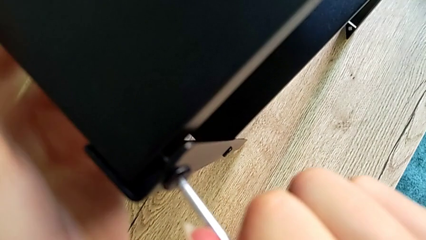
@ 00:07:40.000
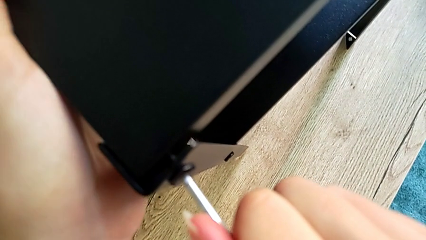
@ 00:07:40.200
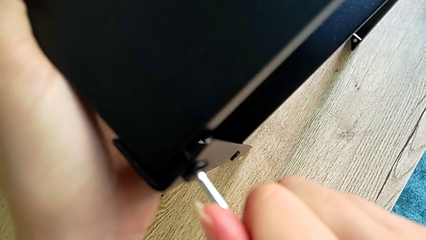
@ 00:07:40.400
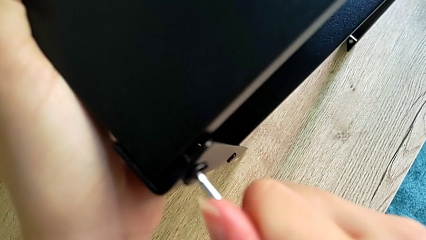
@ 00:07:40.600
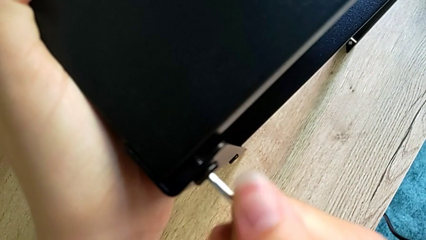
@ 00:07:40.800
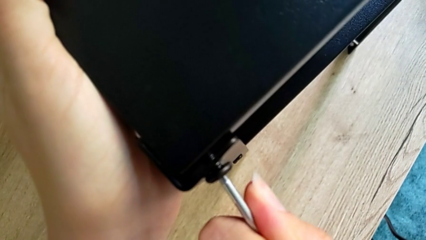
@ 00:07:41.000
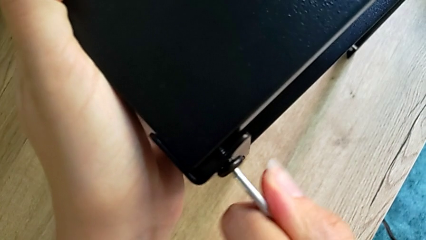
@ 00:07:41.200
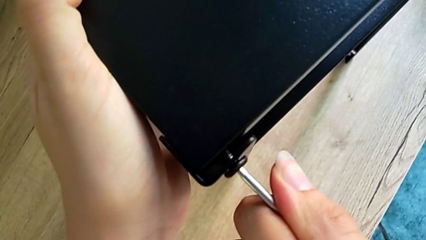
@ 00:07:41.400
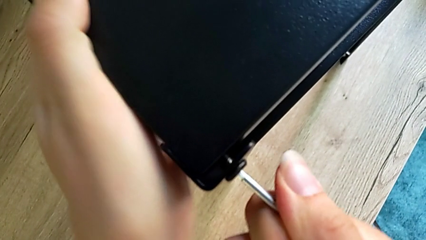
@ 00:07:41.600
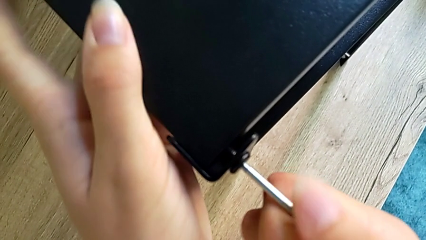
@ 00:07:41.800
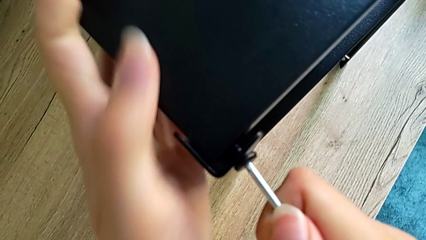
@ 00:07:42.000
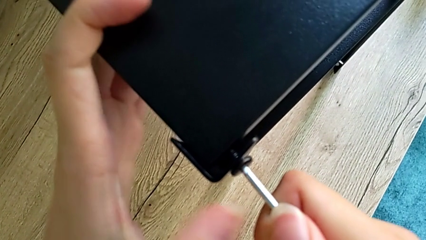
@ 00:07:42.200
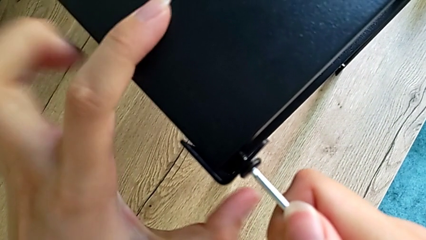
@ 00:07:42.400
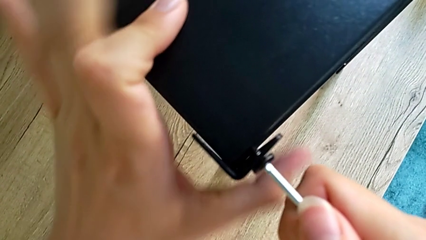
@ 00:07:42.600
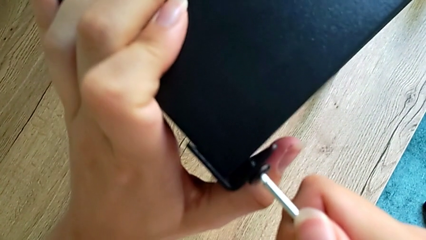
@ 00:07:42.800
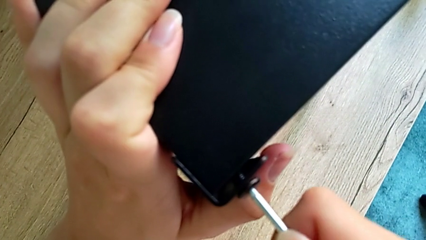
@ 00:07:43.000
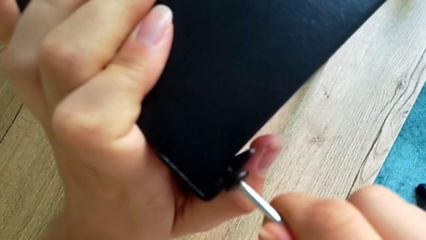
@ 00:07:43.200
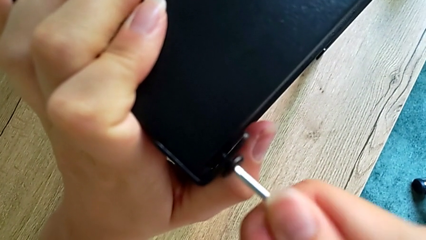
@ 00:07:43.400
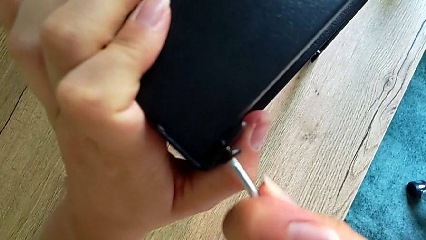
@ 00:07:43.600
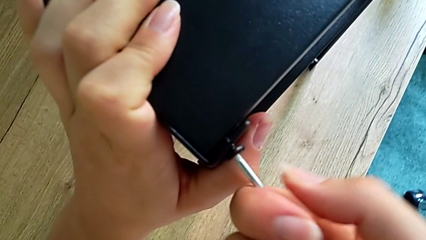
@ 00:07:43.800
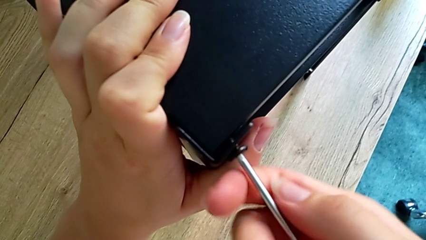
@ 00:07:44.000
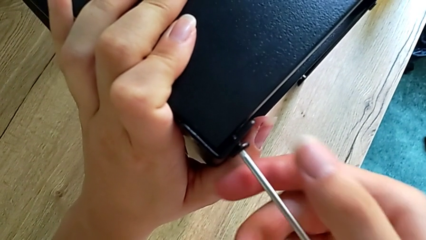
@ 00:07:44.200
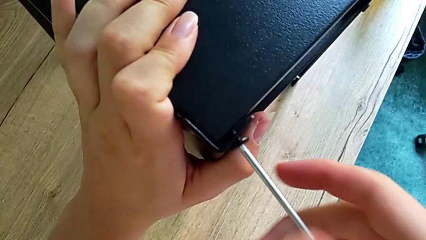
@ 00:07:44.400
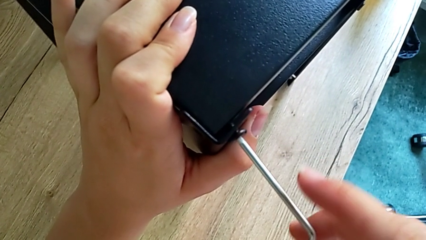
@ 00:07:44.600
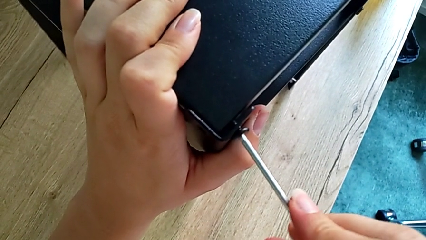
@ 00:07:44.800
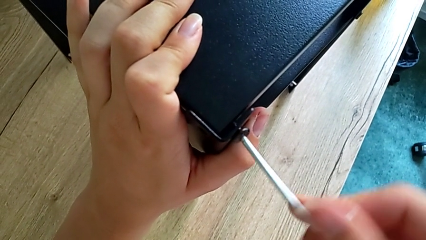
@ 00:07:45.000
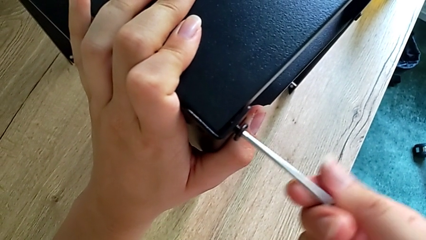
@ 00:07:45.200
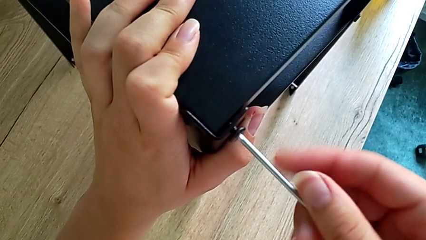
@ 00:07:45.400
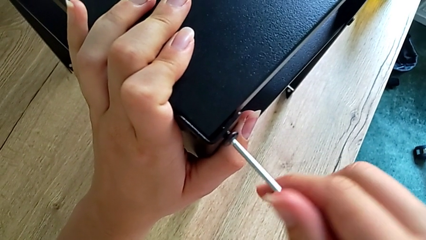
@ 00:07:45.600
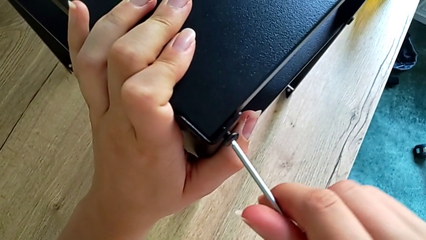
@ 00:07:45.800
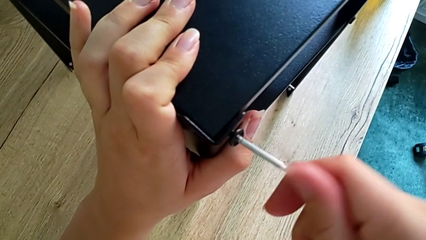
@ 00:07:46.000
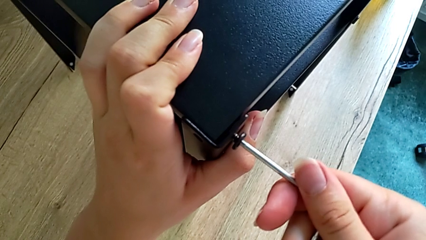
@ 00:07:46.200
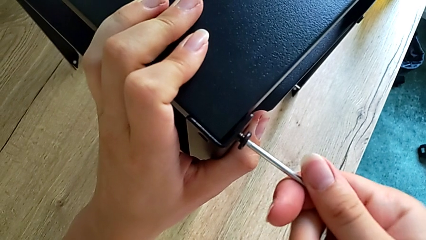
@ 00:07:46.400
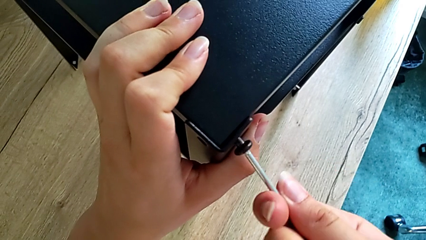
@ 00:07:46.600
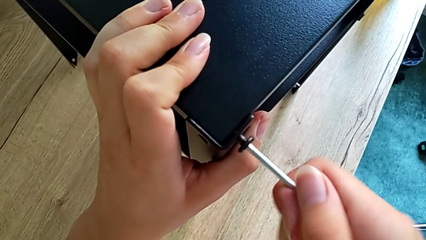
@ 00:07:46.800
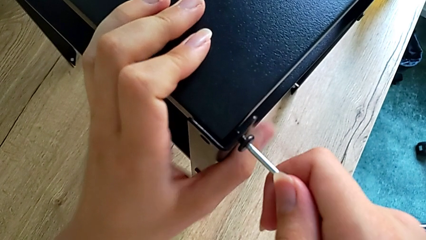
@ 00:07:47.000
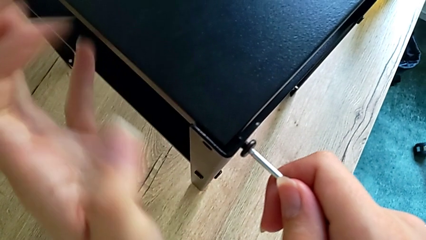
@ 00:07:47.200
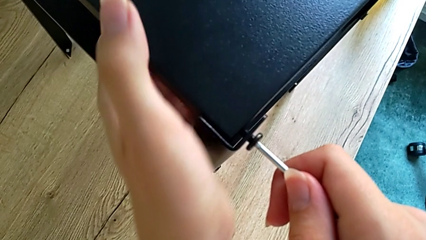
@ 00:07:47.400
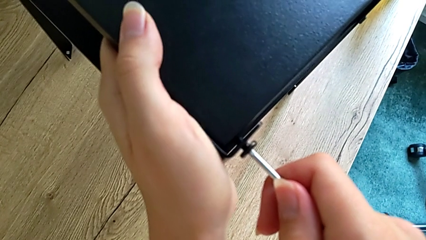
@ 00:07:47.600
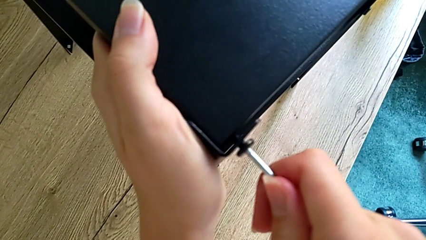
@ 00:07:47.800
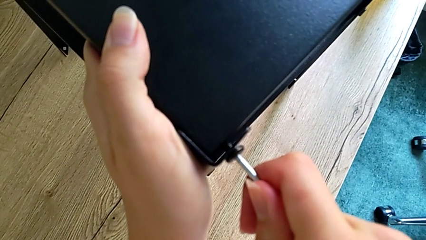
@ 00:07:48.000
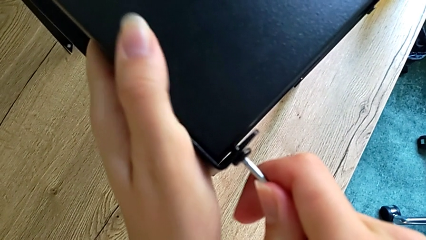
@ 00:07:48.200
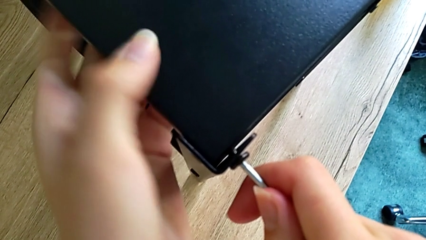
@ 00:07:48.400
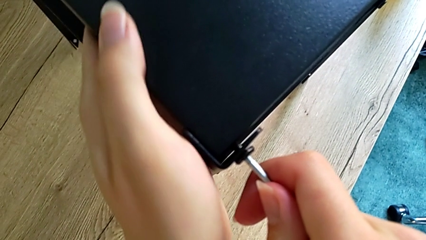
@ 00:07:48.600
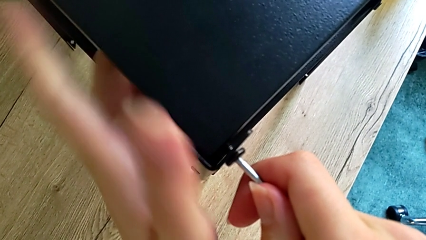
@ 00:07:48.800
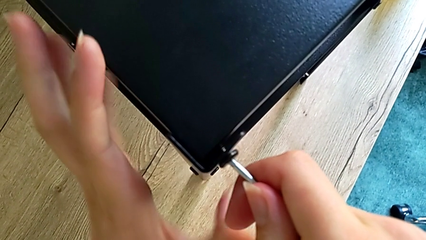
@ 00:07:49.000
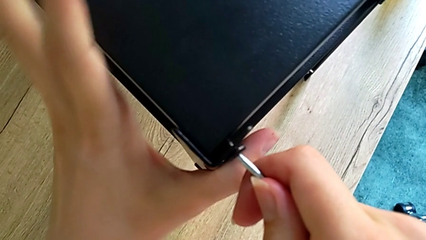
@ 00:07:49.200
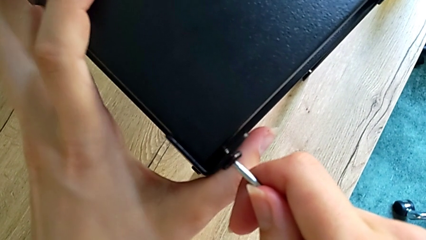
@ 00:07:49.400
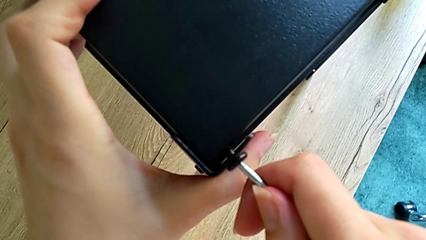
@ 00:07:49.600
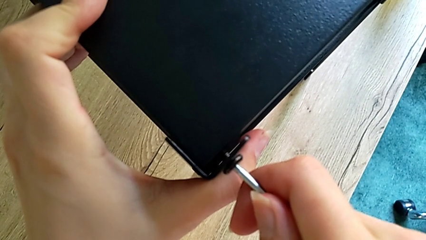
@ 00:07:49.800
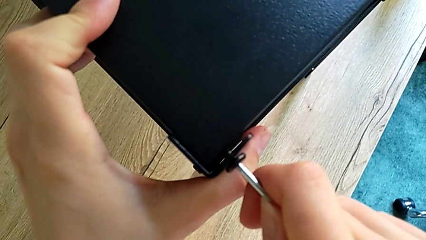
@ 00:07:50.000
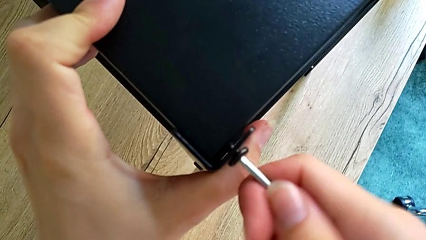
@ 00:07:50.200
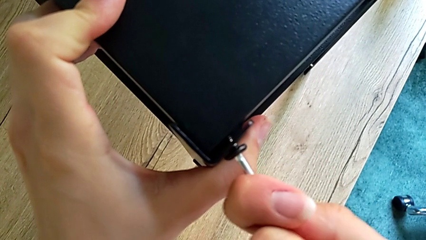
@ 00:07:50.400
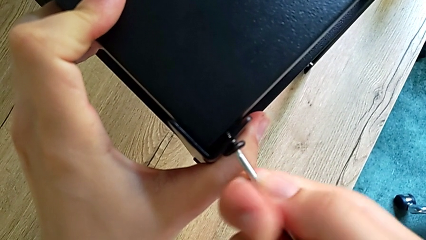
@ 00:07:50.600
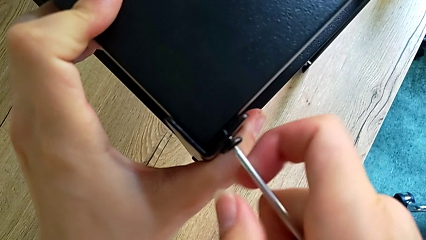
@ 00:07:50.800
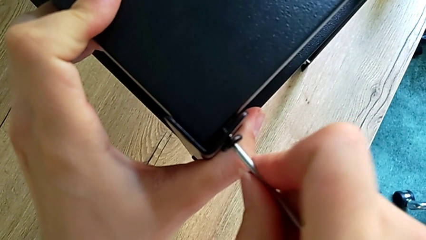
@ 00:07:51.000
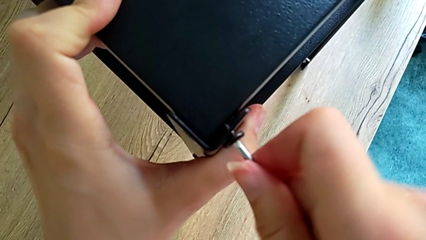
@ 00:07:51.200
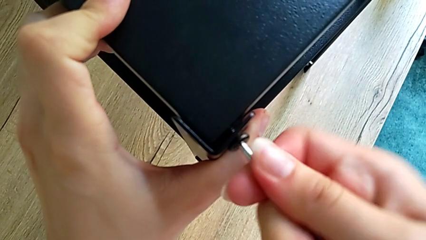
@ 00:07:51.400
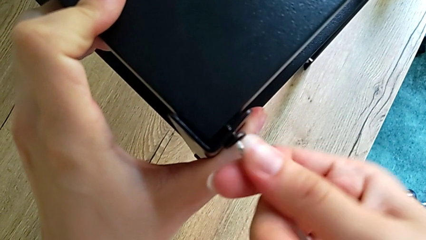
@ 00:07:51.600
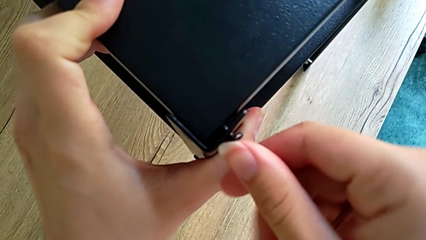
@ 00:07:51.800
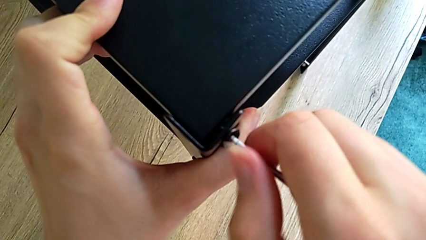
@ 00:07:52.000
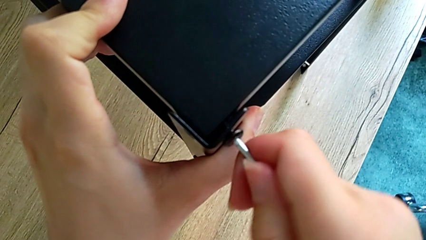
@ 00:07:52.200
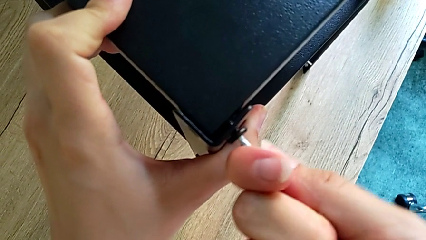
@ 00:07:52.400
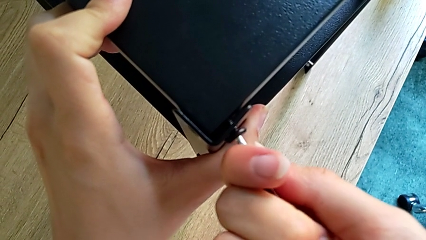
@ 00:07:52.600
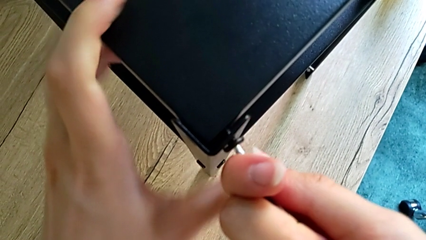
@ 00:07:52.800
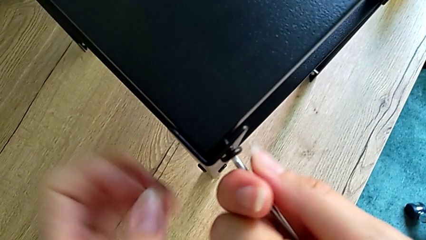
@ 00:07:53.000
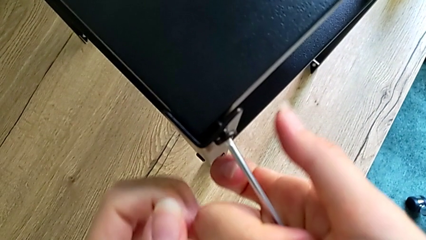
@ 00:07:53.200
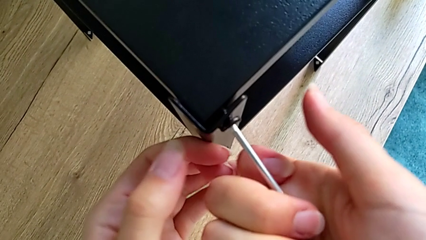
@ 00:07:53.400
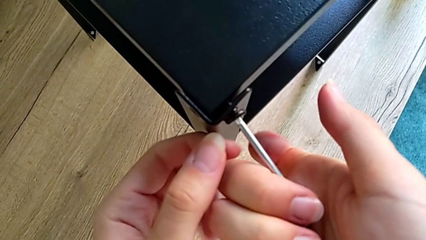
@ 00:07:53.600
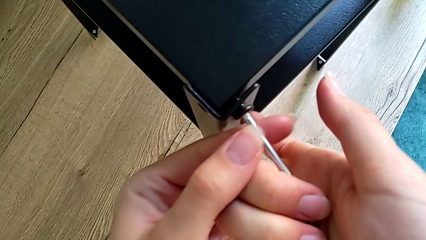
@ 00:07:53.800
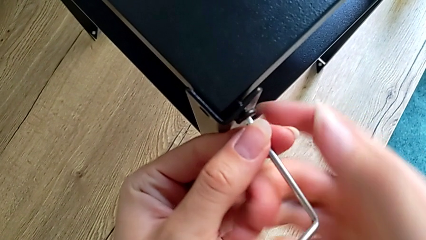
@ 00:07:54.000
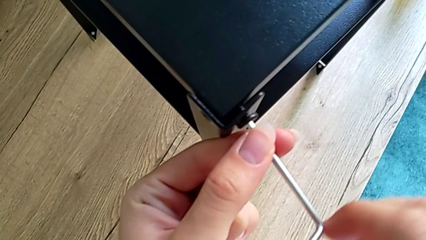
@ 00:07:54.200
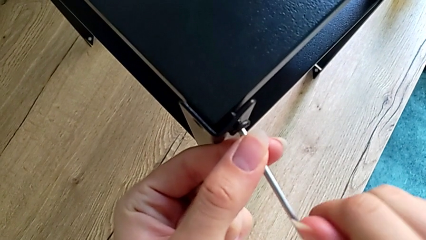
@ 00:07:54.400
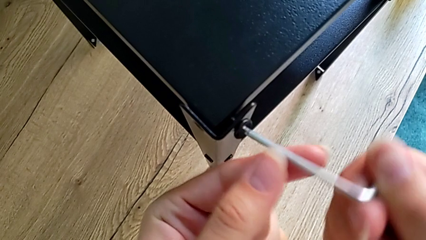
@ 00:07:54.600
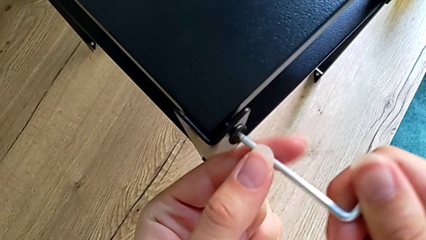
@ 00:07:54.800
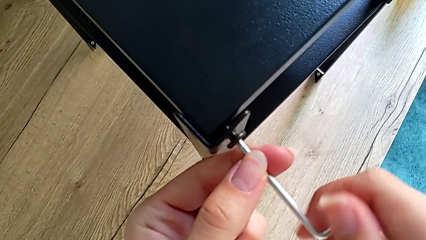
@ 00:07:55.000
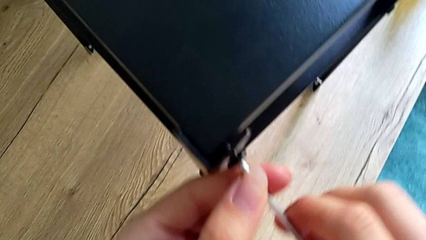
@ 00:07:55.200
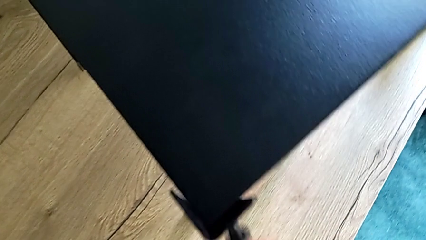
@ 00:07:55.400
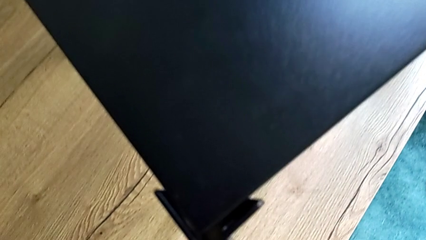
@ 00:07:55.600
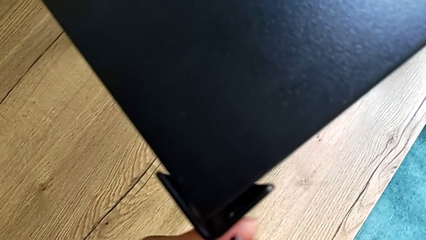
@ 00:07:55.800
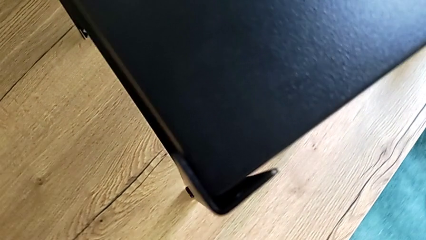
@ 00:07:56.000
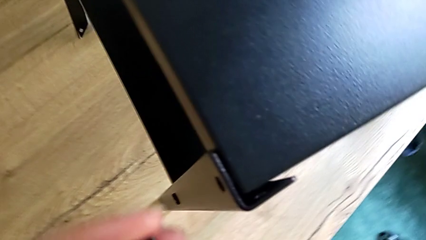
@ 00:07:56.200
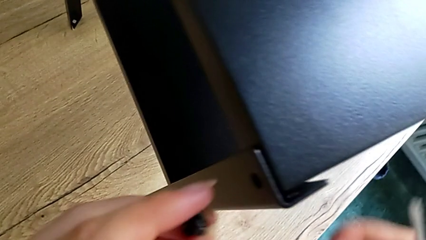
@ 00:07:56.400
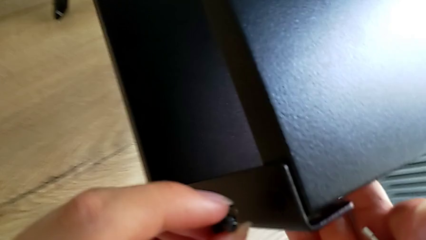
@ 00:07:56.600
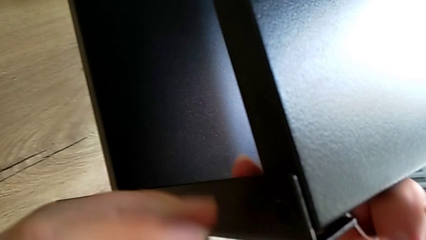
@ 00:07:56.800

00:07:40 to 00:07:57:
The camera wearer is assembling the top tray onto the legs. They keep screwing the small hex socket head.
